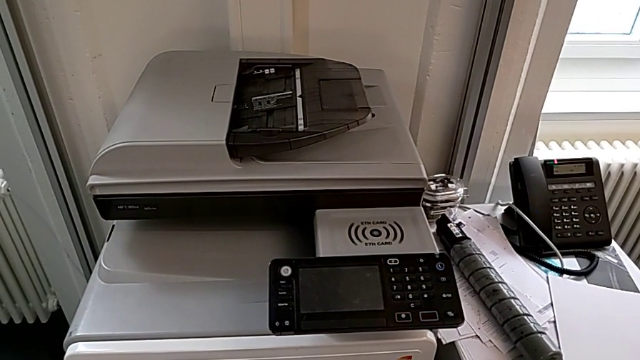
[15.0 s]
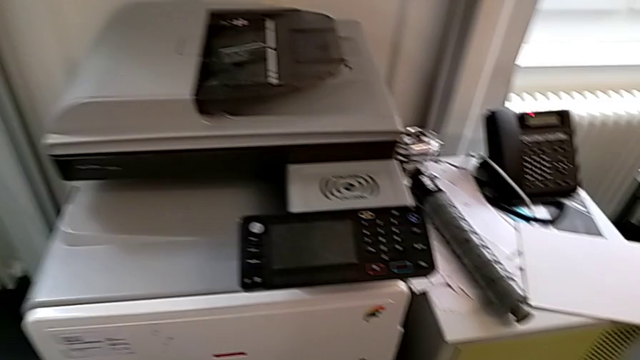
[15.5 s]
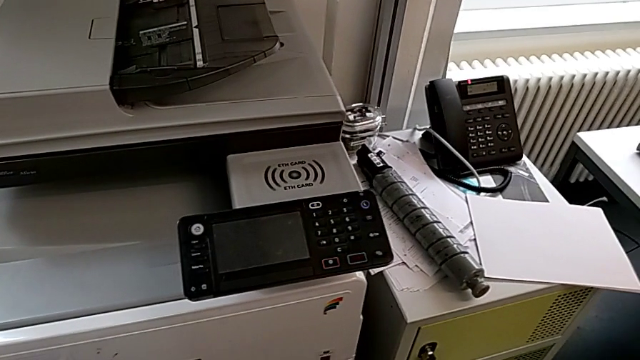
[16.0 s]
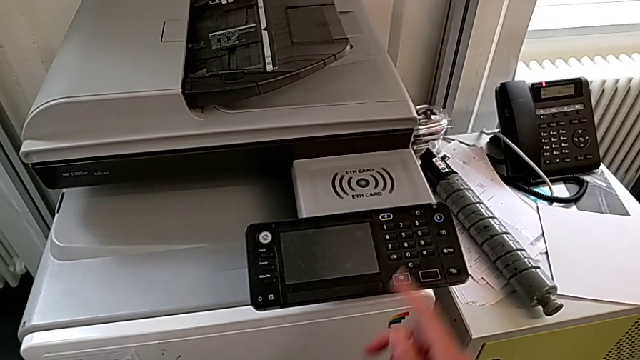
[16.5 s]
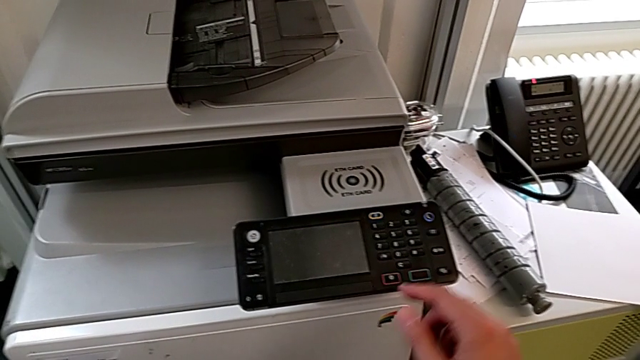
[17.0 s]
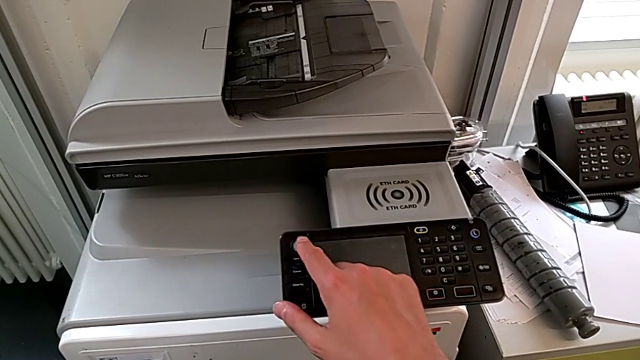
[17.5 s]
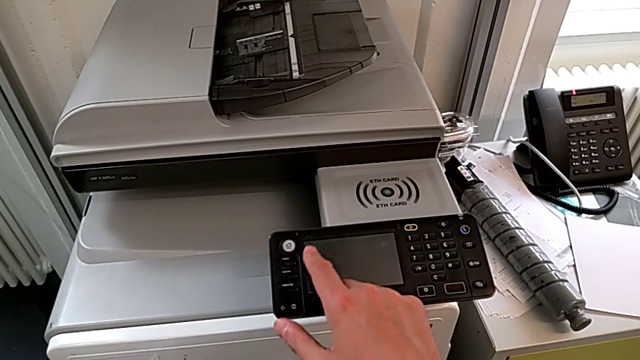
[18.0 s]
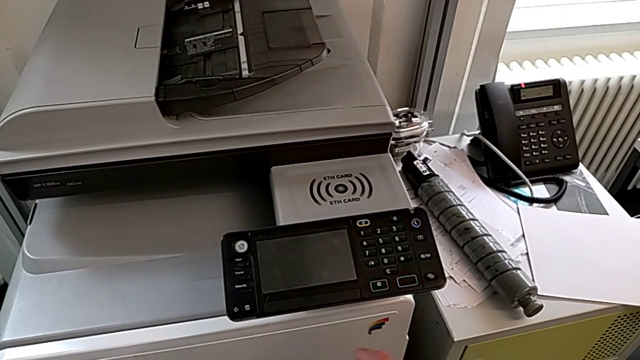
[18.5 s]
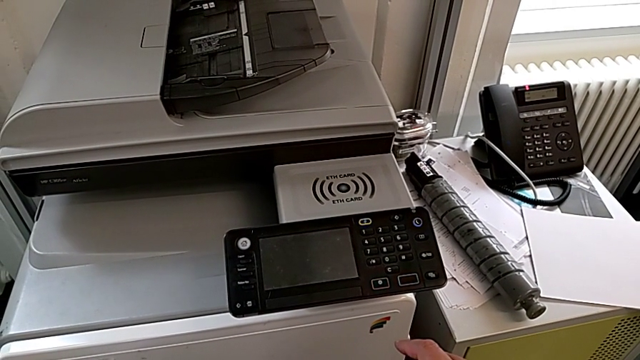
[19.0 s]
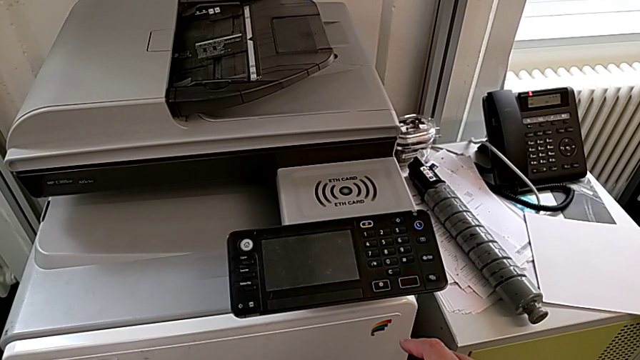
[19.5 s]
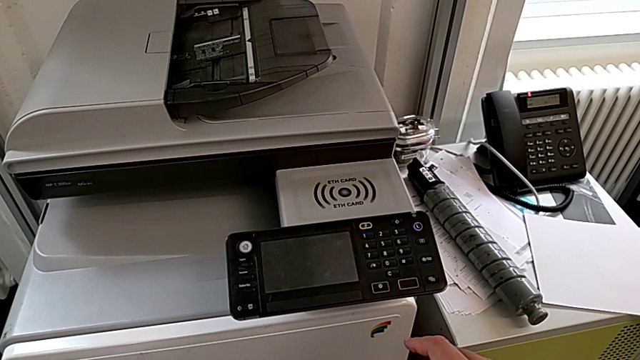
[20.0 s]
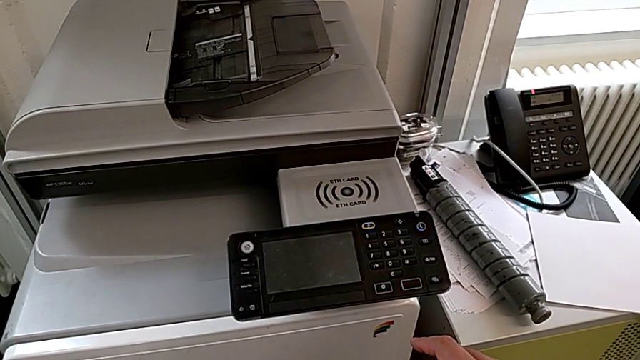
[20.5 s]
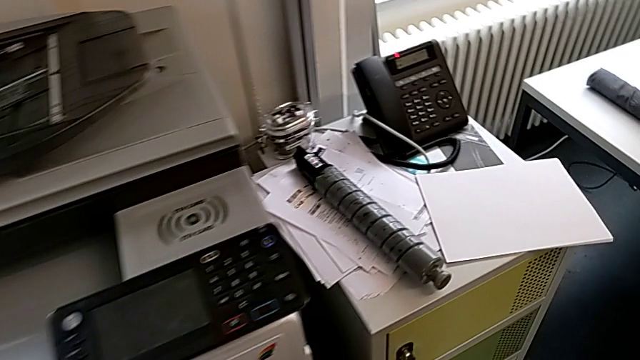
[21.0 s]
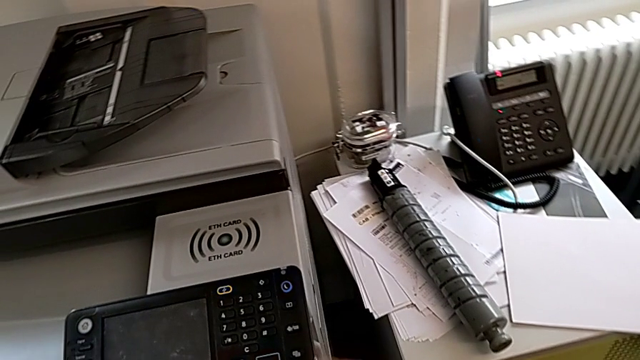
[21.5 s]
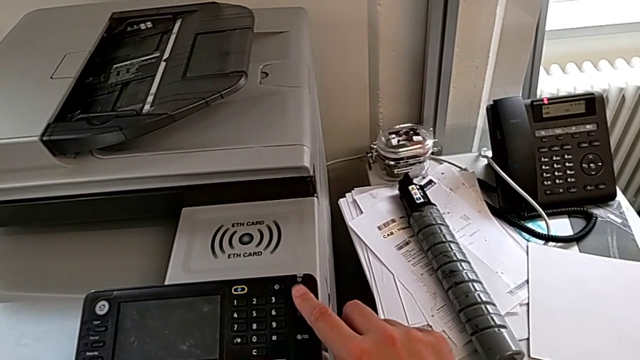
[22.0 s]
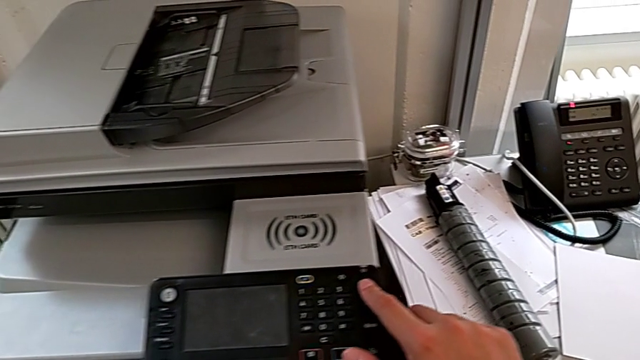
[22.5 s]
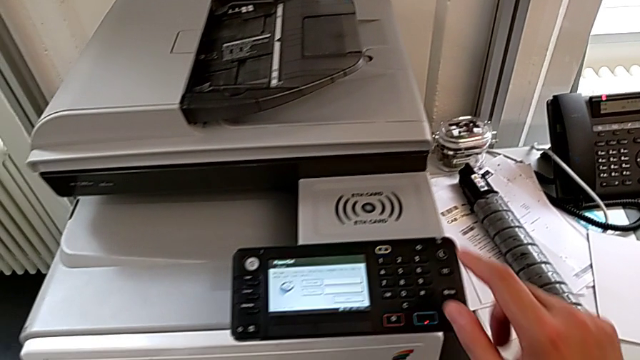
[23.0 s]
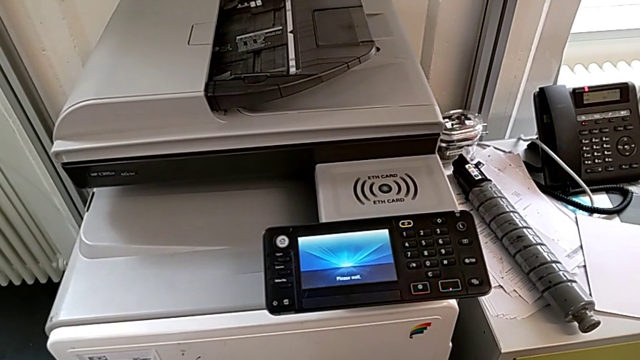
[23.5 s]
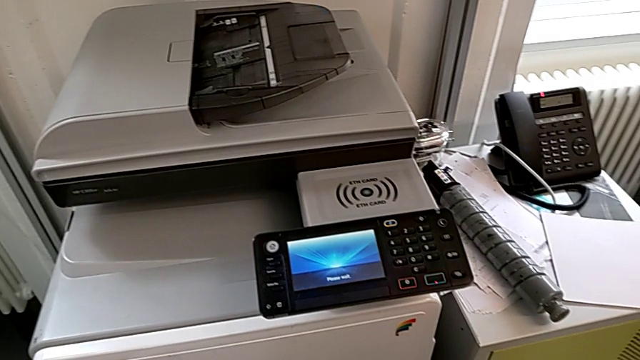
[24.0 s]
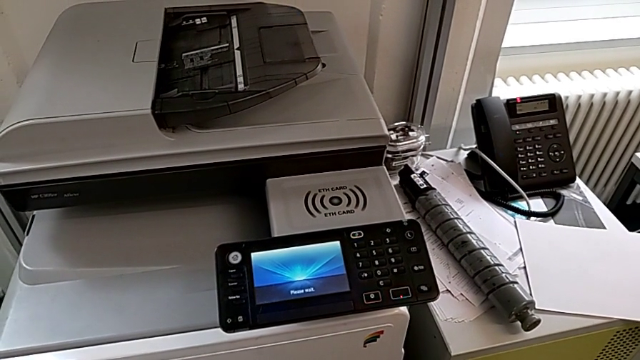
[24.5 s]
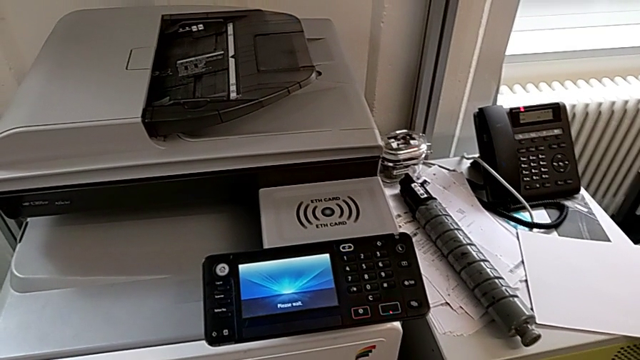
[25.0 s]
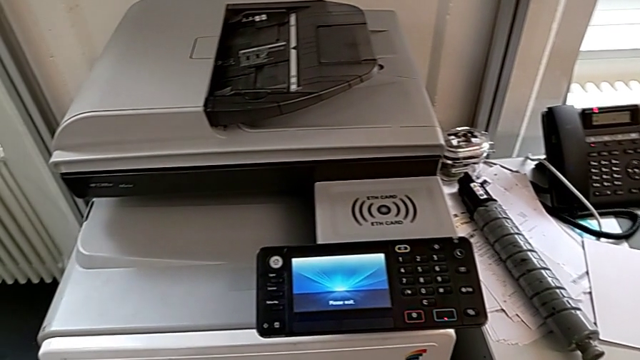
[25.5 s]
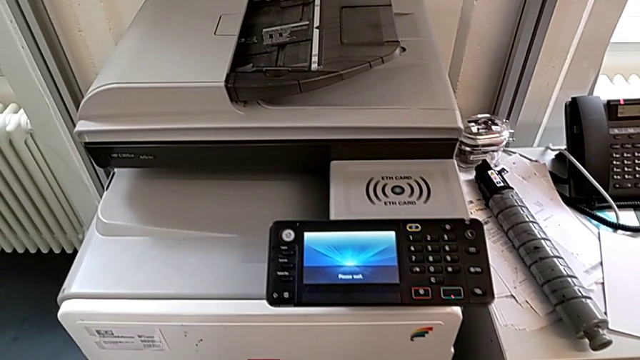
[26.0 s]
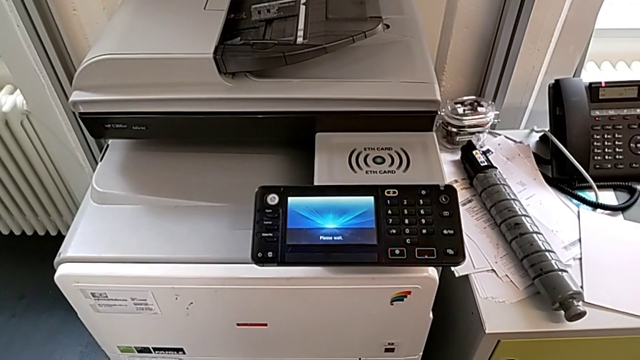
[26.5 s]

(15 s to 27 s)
The camera wearer turns on the printer. They wrongly touch the white button, approach the blue button and press it.

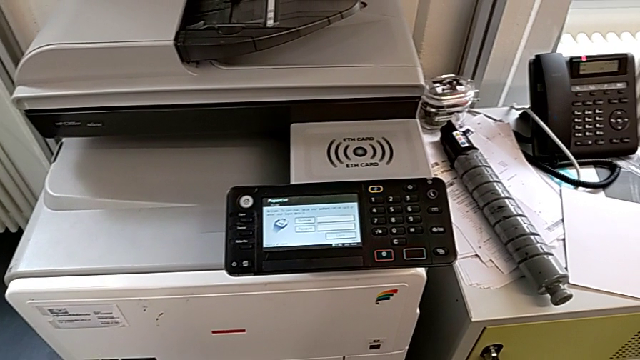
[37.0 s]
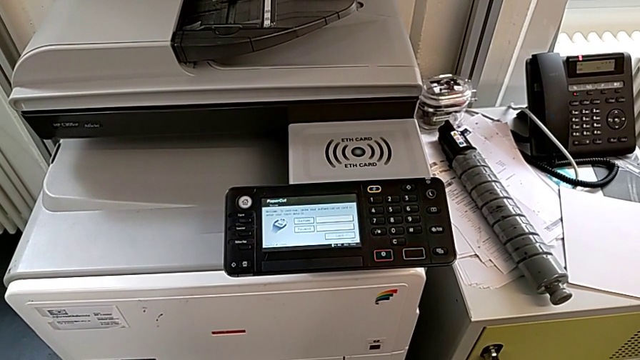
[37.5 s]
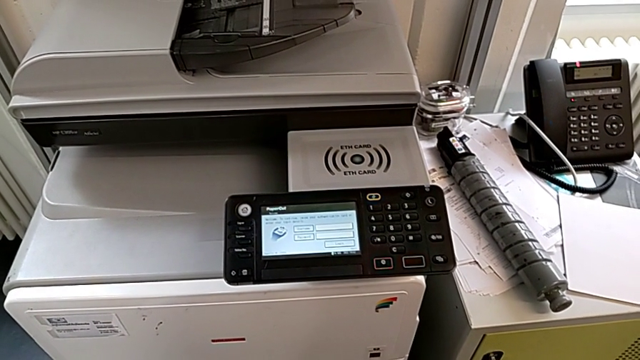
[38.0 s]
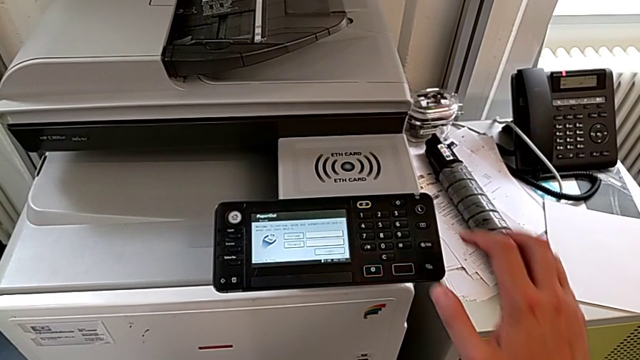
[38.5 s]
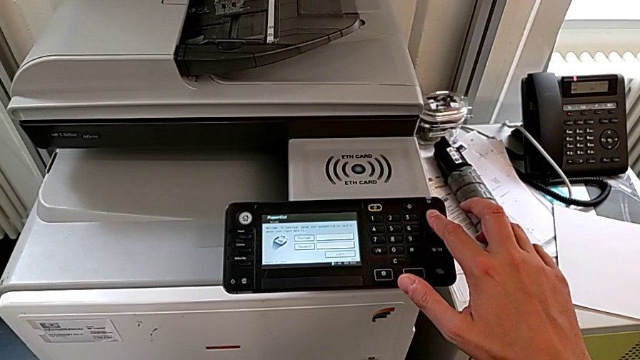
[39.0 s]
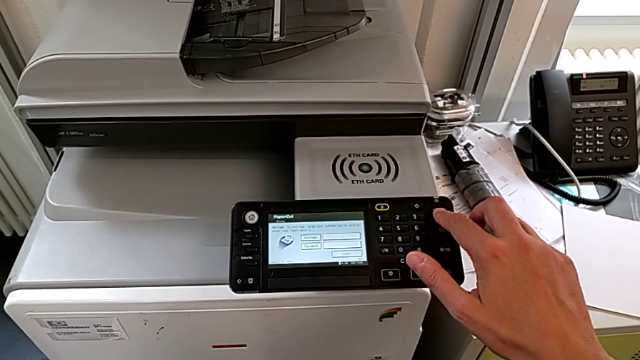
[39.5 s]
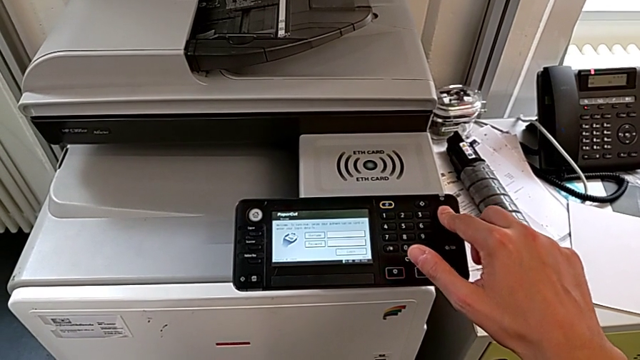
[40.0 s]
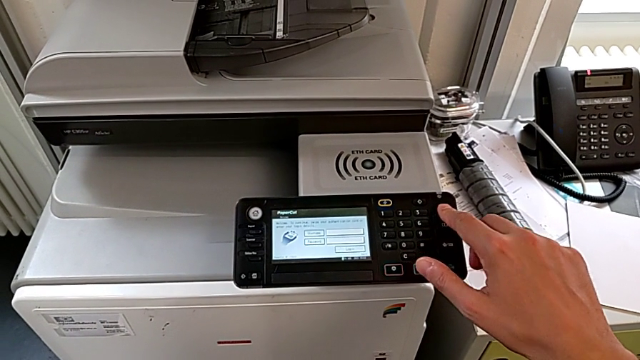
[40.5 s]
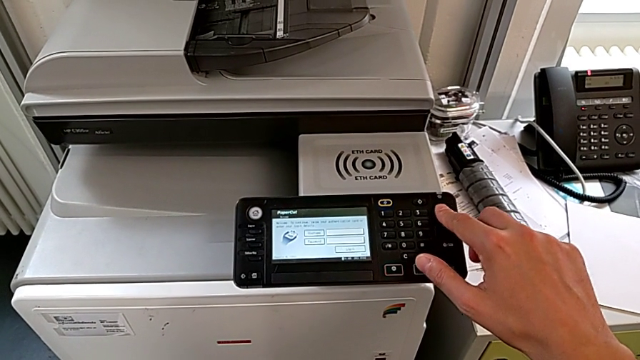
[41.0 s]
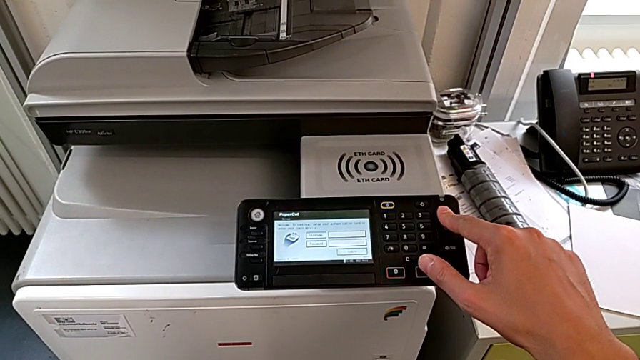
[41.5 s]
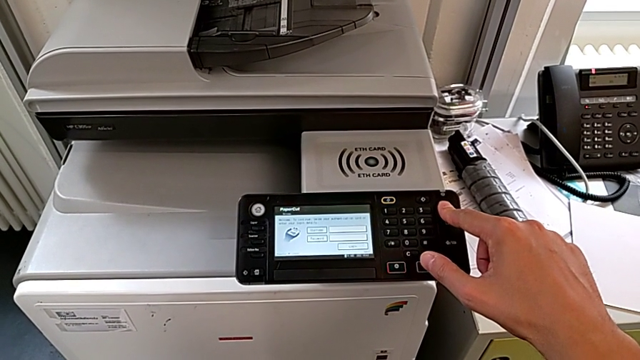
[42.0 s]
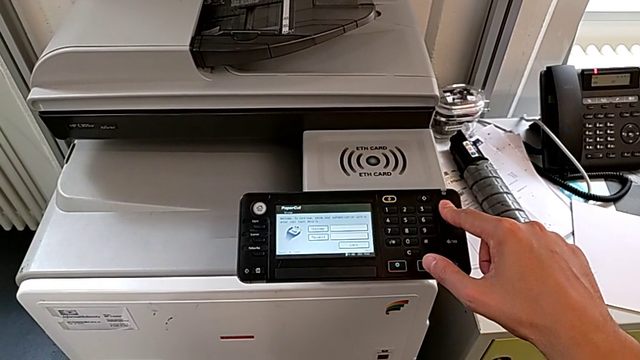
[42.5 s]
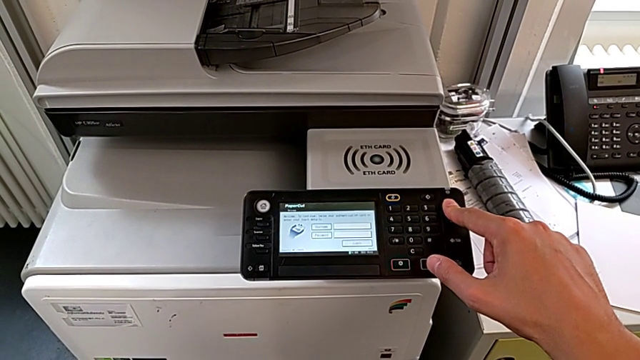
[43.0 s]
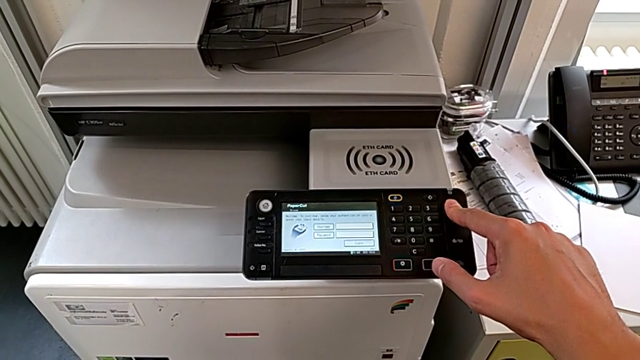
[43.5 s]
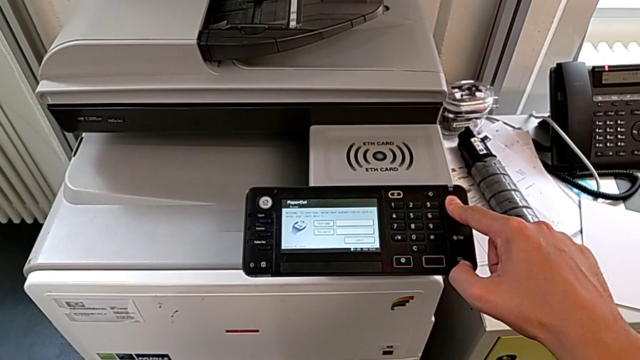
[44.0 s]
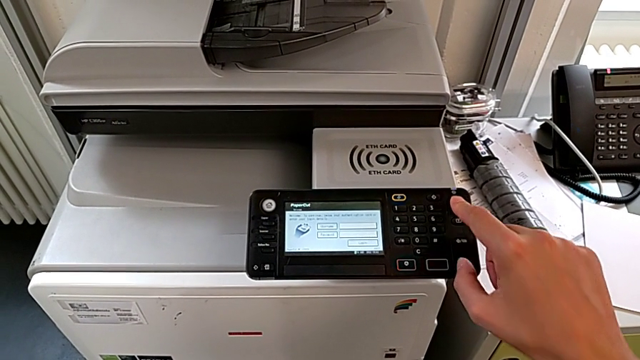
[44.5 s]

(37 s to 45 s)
The camera wearer turns off the printer. They approach the blue button and press it twice.

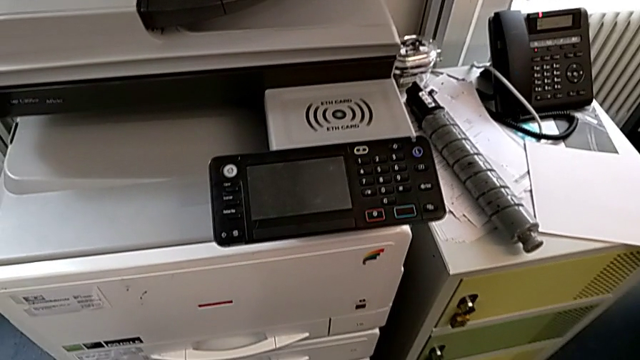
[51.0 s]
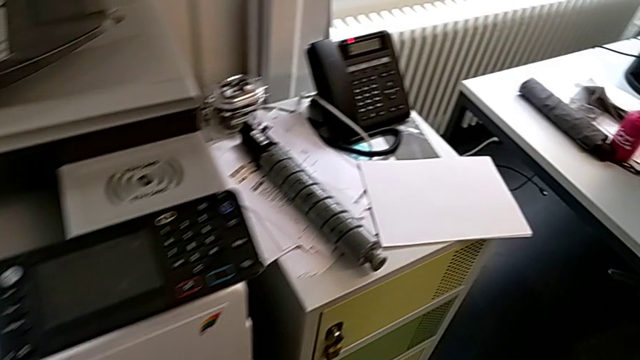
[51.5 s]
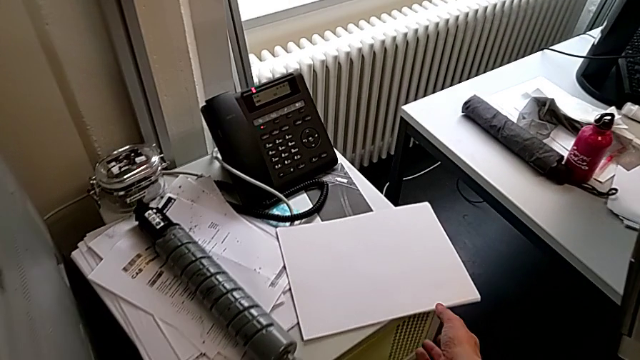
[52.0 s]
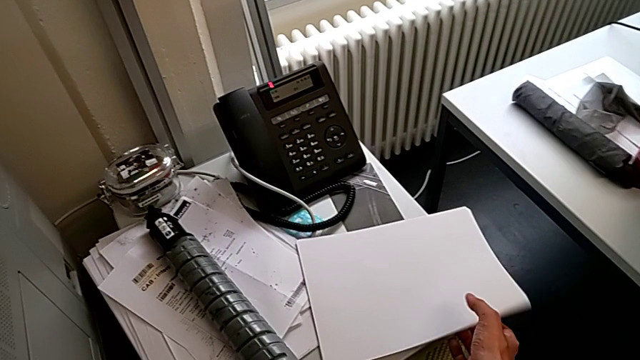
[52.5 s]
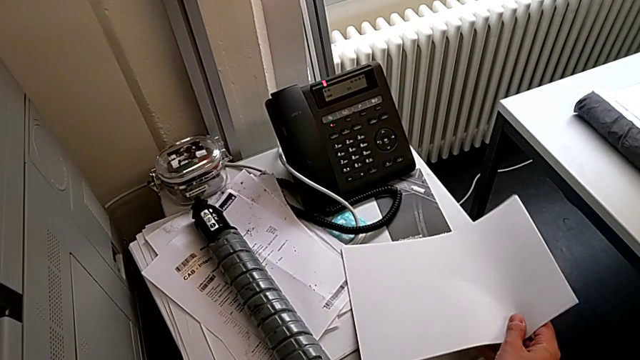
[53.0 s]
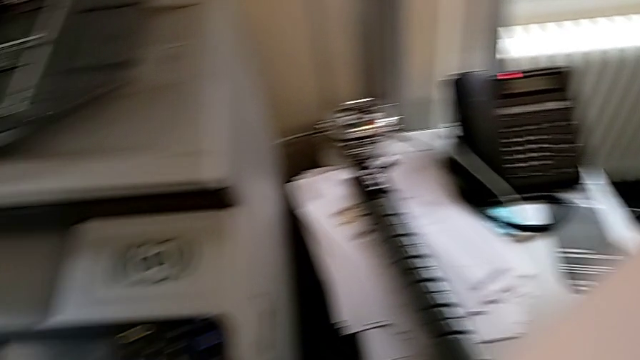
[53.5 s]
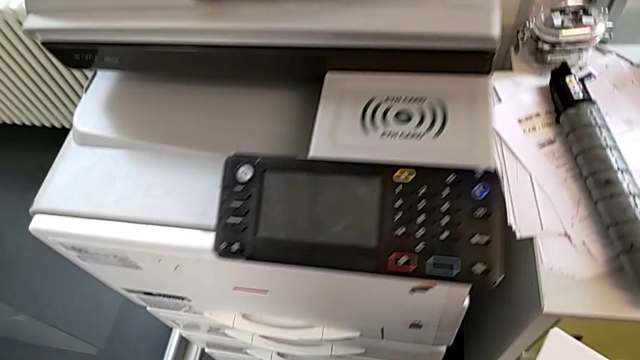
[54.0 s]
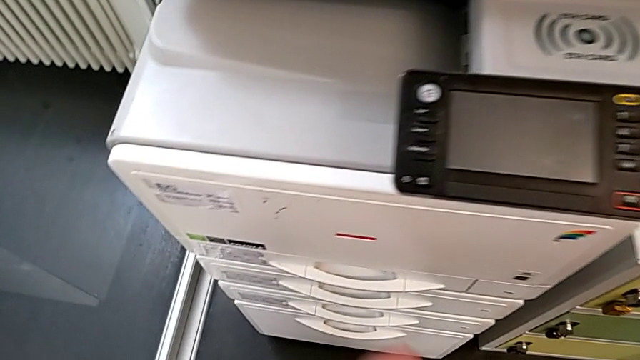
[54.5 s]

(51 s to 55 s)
The camera wearer is loading a paper stack into the paper tray. They approach the paper stack, grab it, lift it and approach the paper tray.
